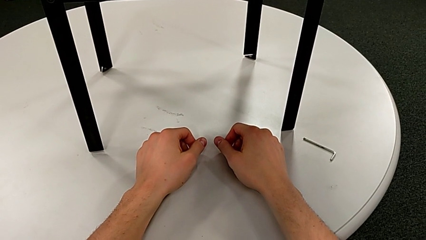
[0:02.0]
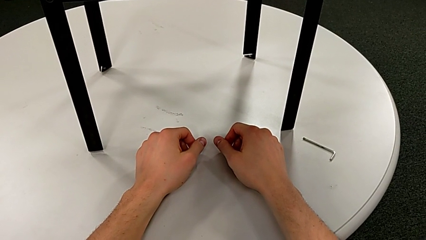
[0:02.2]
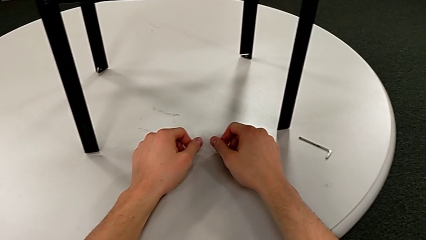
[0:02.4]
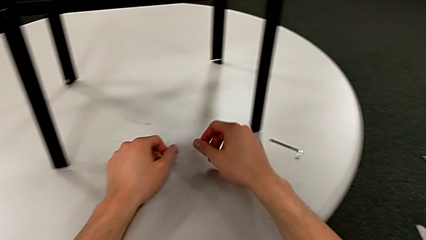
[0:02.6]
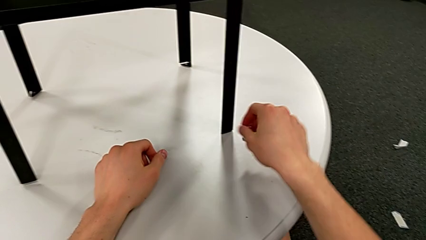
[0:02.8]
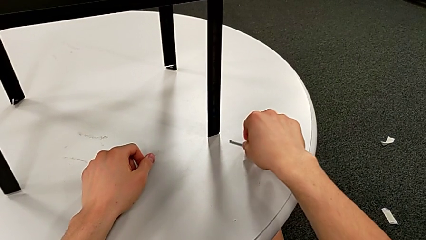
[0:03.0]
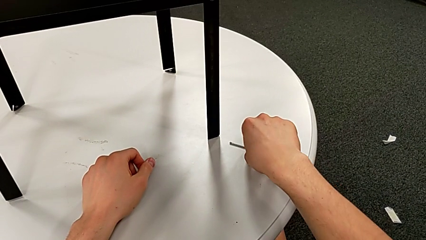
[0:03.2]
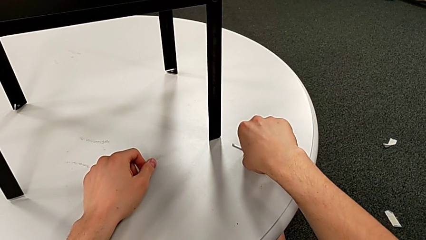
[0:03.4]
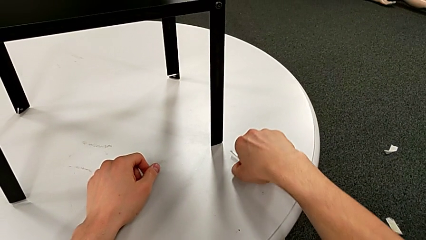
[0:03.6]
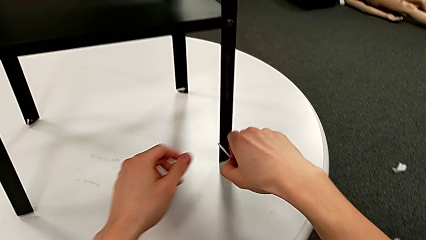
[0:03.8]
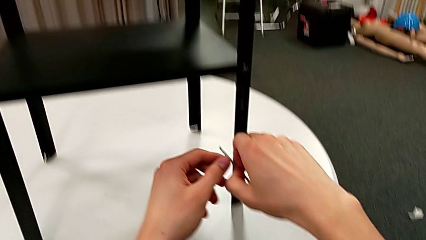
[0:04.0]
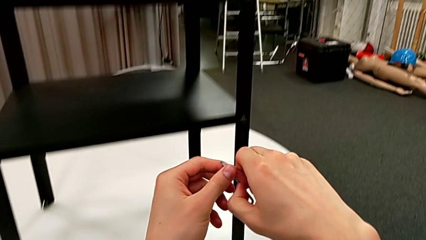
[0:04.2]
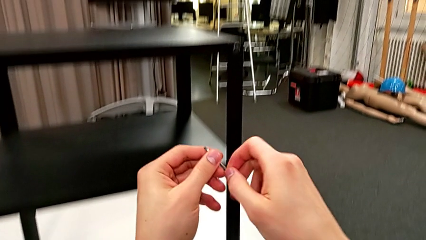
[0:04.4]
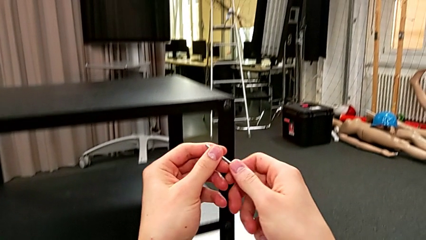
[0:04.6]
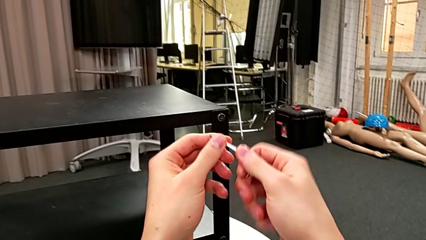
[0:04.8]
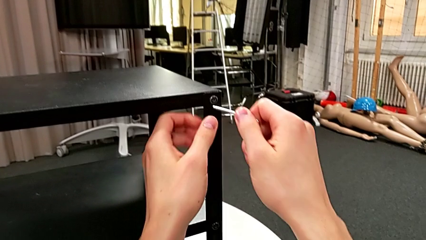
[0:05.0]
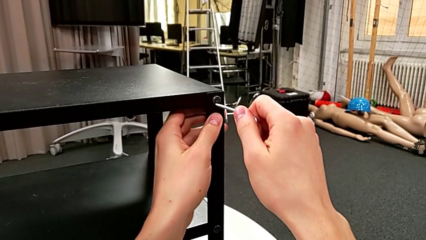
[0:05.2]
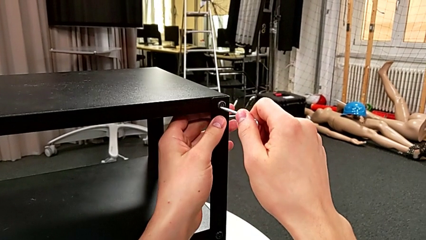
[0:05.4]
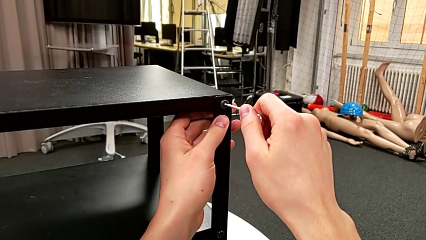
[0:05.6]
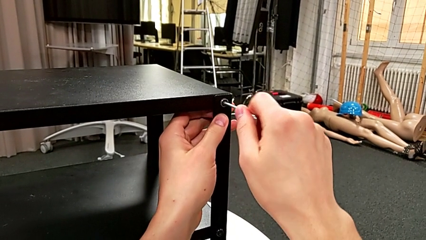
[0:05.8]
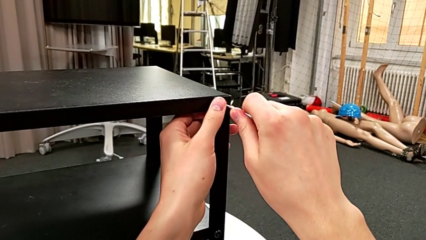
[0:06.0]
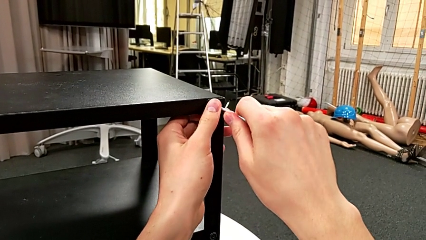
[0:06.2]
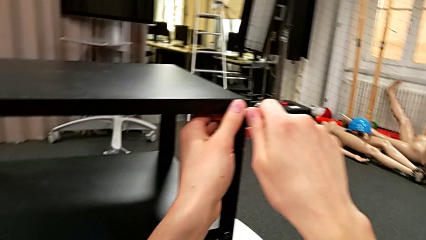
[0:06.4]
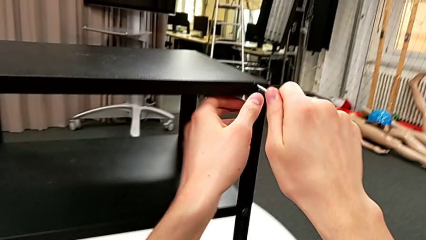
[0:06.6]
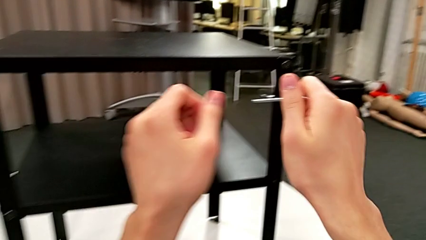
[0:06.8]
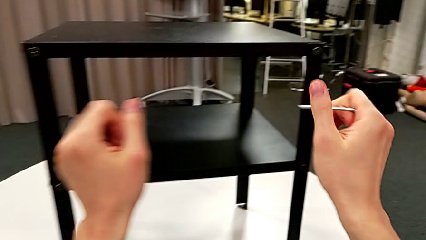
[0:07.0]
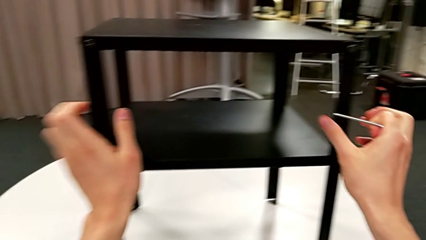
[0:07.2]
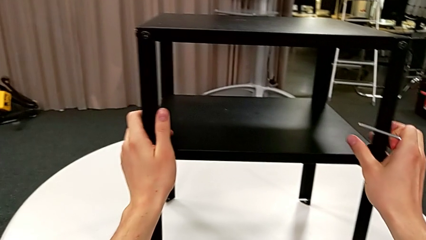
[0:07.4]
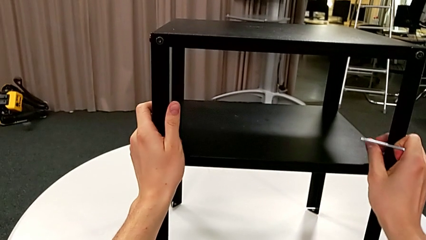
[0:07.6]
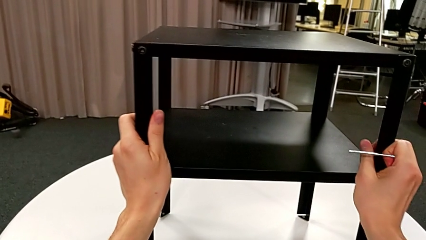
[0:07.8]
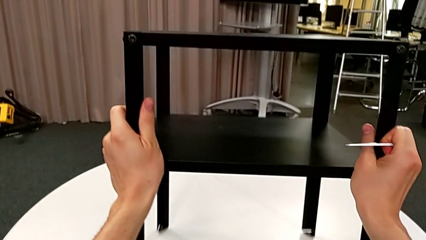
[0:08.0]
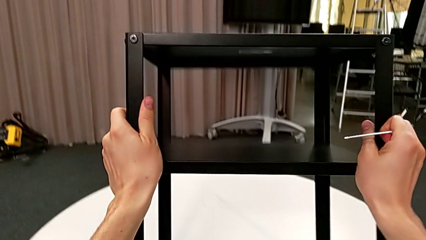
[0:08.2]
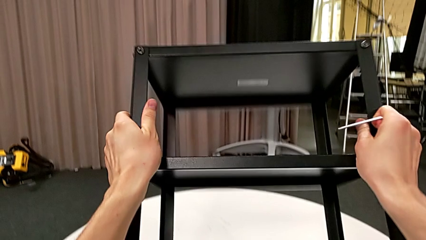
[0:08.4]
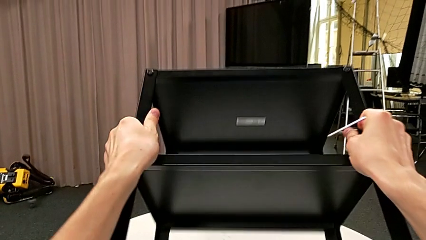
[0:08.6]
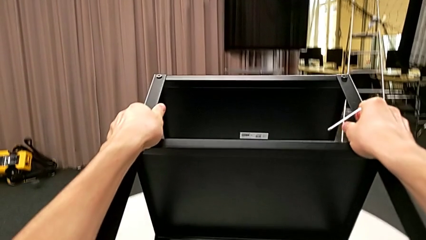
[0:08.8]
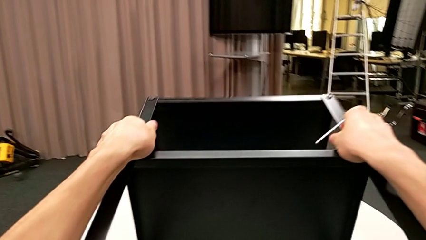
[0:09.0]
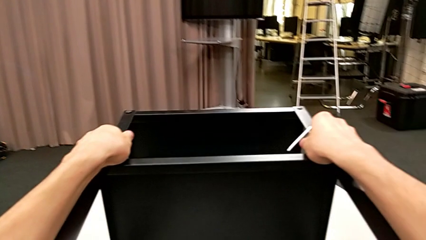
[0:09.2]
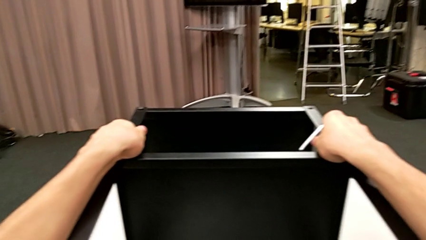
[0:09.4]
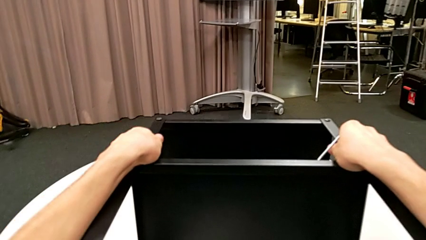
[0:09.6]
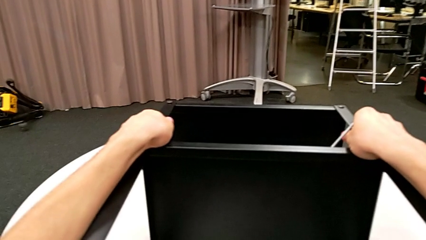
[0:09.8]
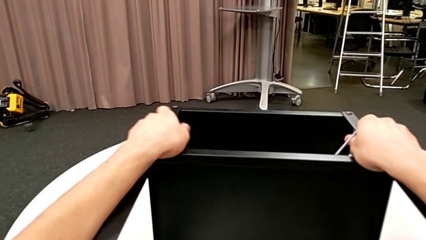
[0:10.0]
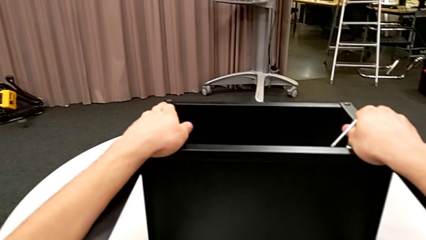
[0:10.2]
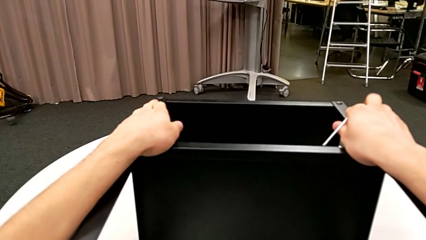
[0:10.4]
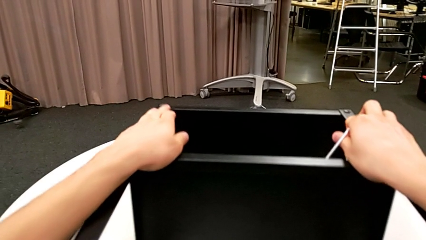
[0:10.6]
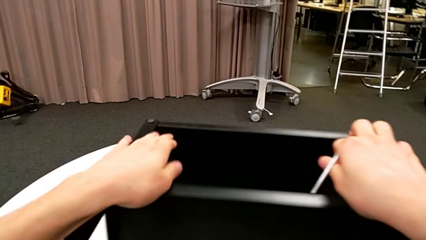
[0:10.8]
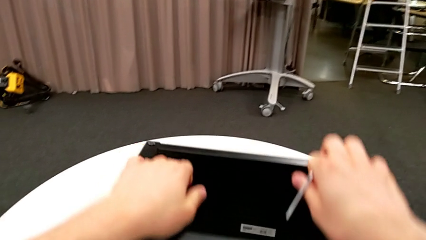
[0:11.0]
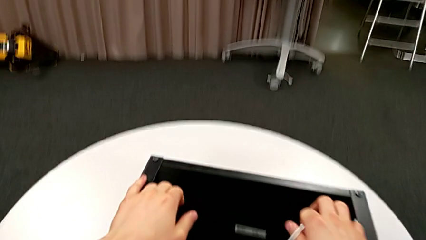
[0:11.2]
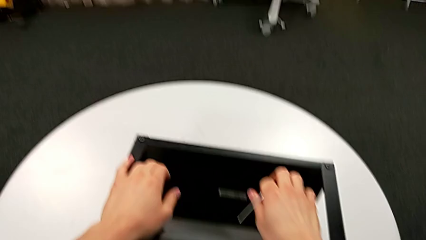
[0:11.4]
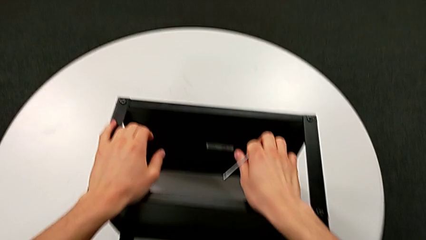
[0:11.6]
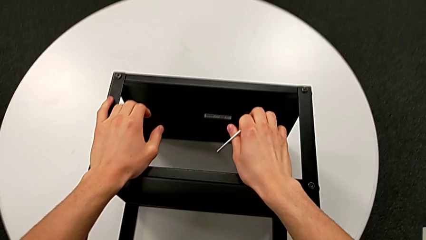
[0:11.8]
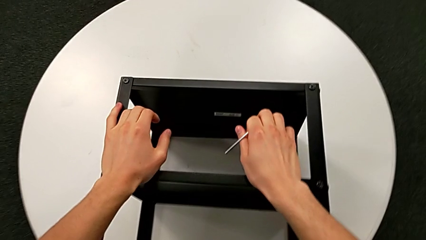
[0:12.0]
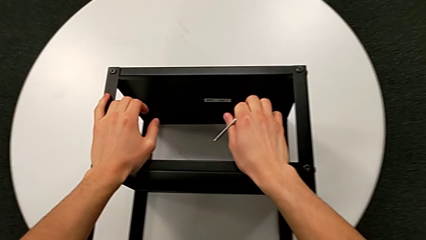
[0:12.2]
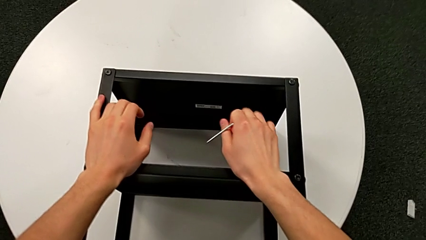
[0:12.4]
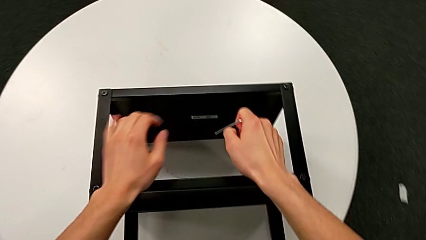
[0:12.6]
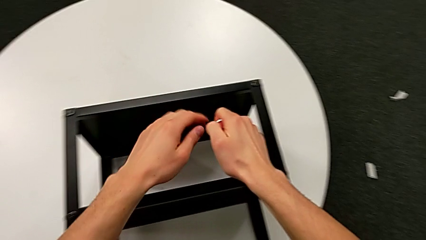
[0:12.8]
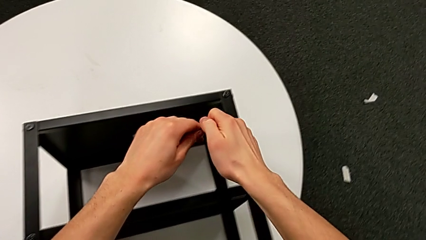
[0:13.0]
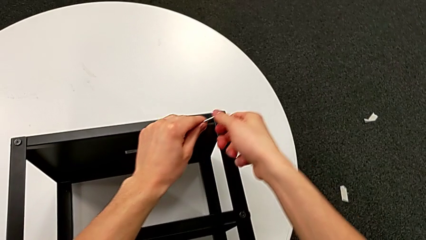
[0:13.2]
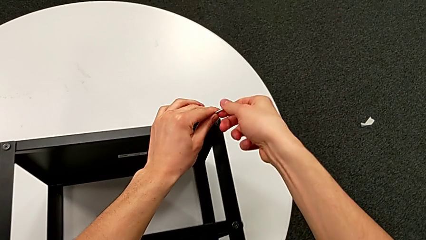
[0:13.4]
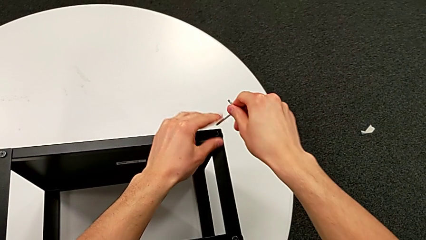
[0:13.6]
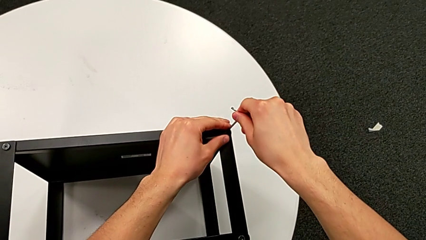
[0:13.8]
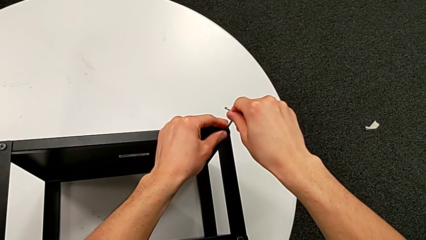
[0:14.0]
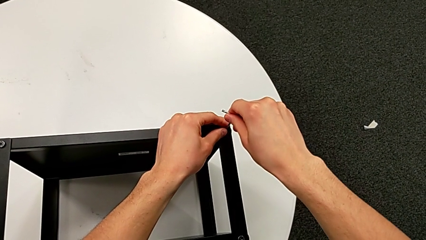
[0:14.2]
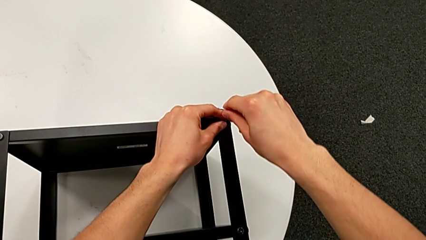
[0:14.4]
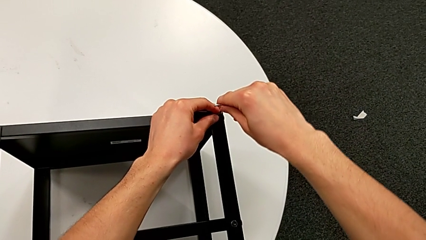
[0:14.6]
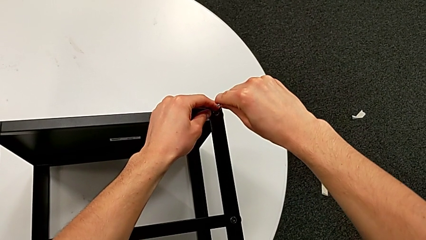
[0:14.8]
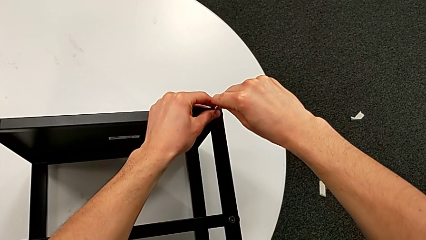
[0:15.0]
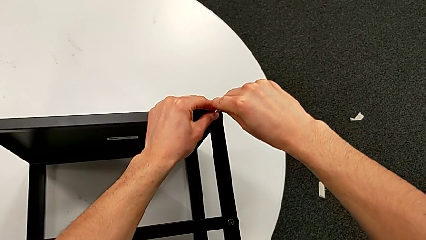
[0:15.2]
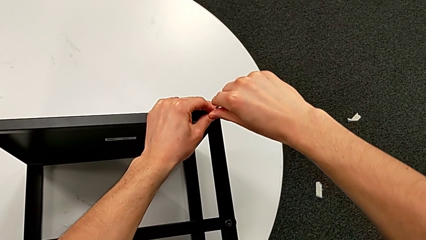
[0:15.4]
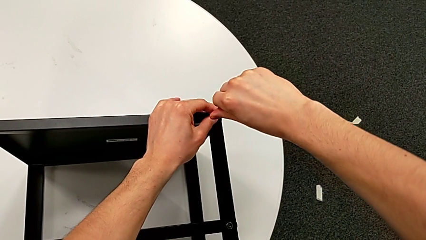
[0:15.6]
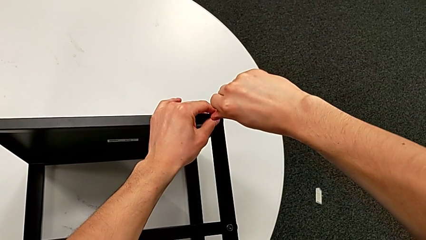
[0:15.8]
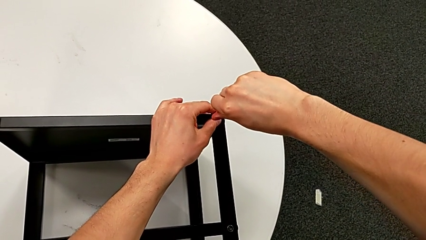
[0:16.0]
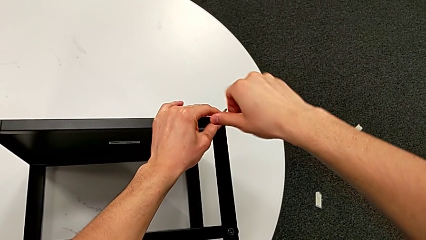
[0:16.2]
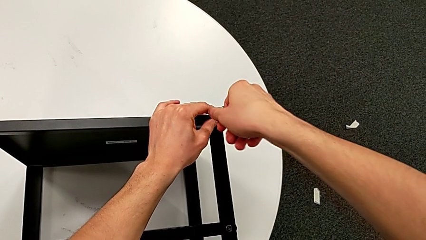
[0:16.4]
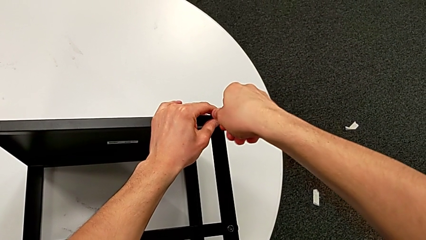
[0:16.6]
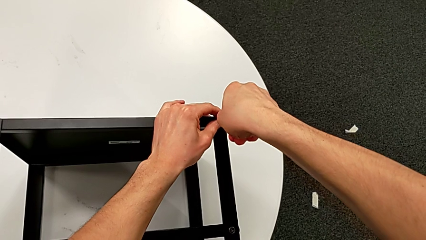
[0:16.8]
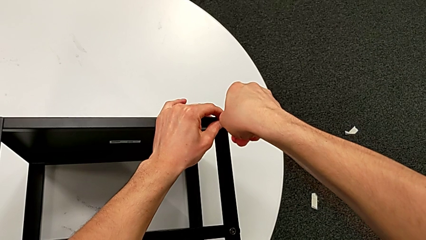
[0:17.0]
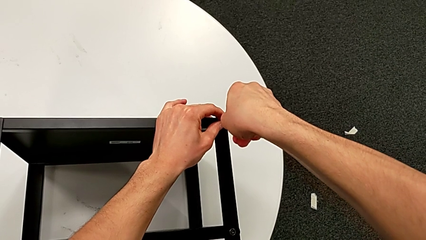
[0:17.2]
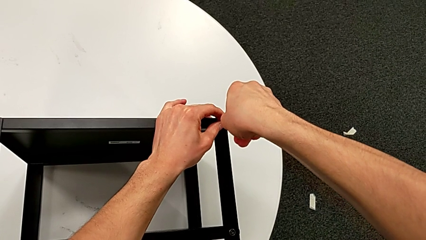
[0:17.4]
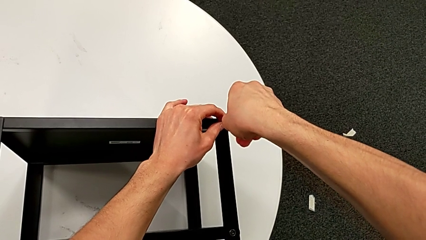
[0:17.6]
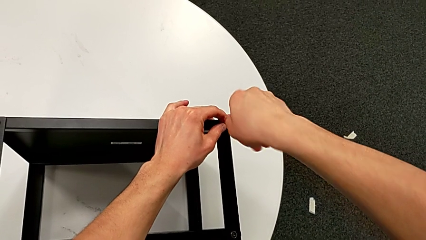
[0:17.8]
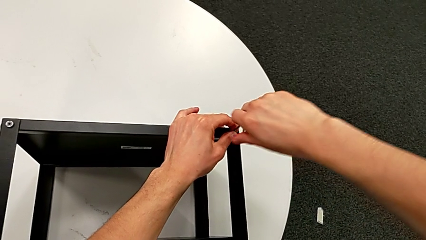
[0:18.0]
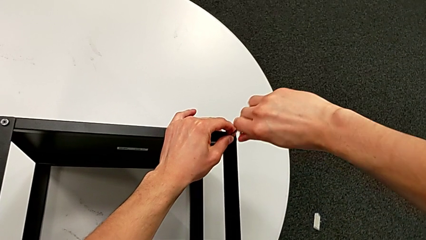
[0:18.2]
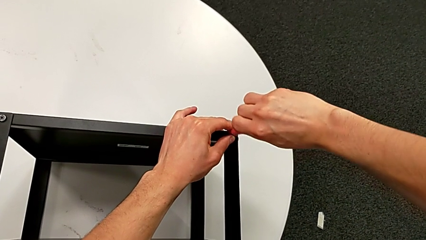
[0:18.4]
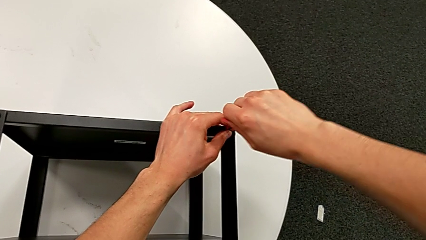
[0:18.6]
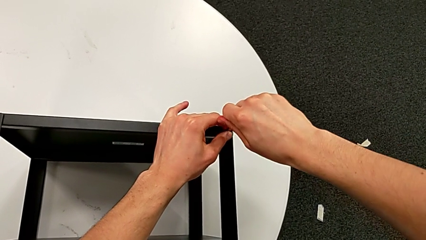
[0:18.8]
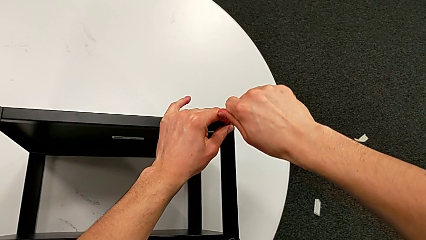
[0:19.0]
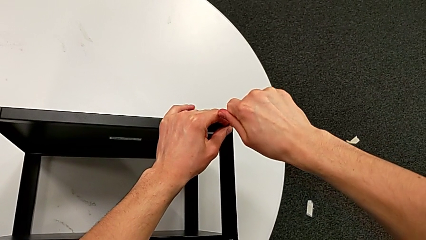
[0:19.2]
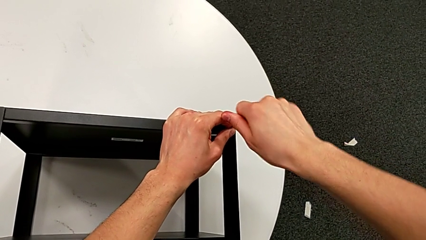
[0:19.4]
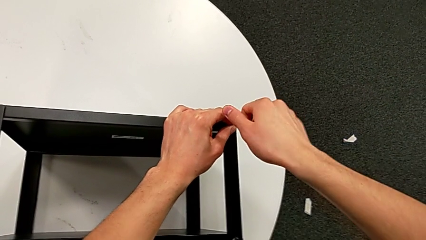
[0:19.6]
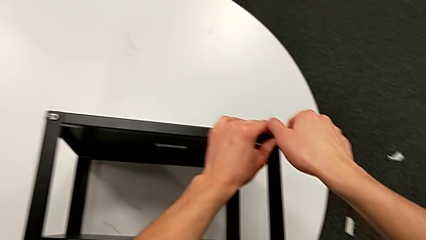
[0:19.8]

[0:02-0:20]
The camera wearer is unscrewing the hex socket heads from the table. They approach the Allen wrench, grab it, insert it, withdraw it, rotate the nightstand, insert the Allen wrench and unscrew the hex socket head.
